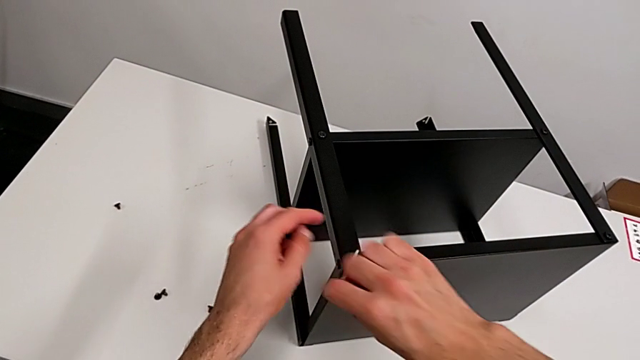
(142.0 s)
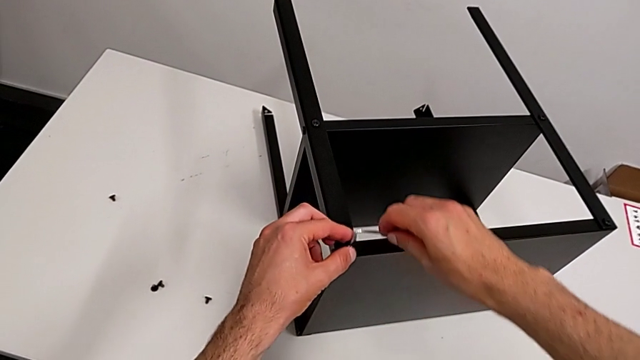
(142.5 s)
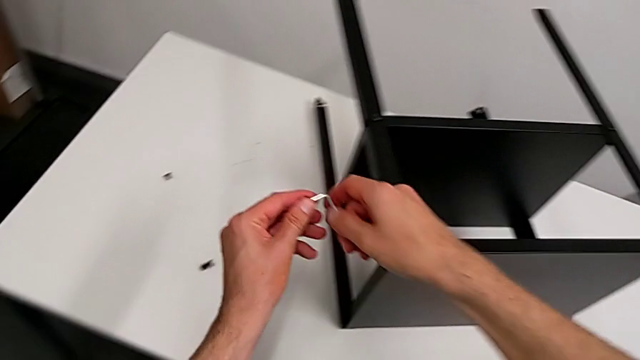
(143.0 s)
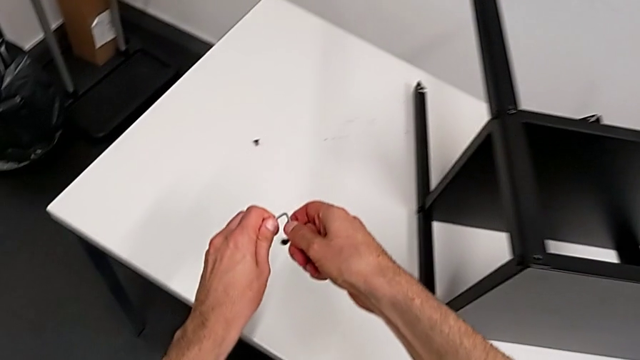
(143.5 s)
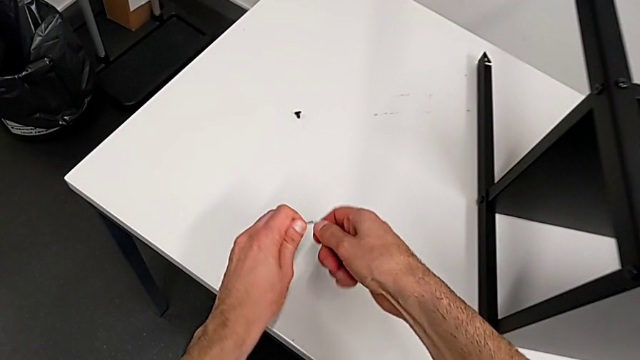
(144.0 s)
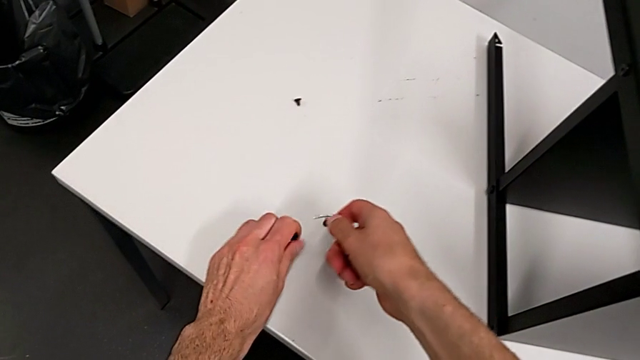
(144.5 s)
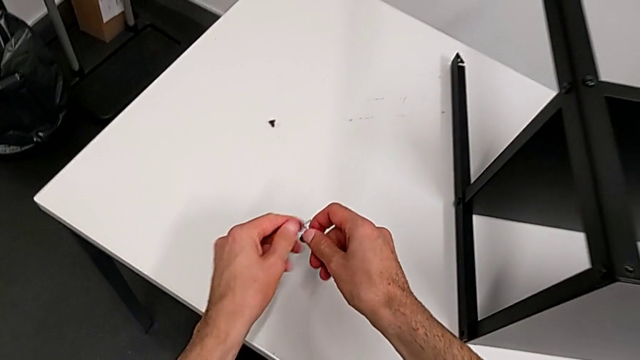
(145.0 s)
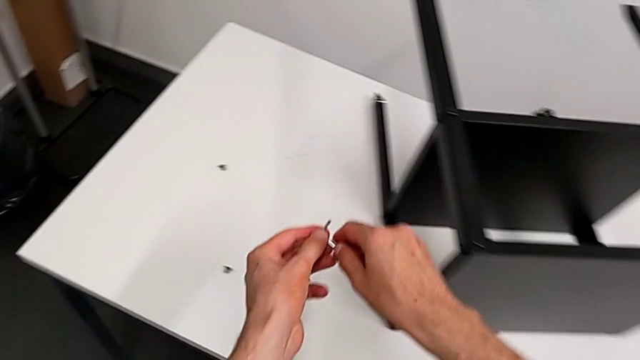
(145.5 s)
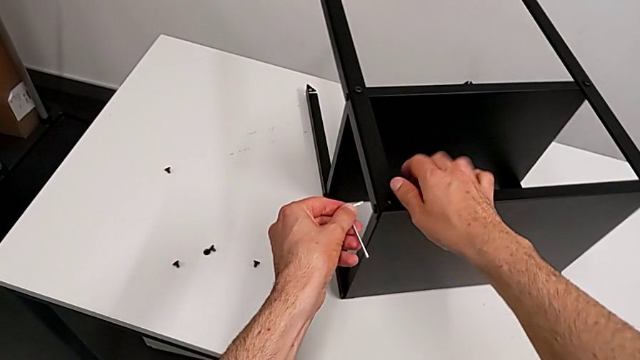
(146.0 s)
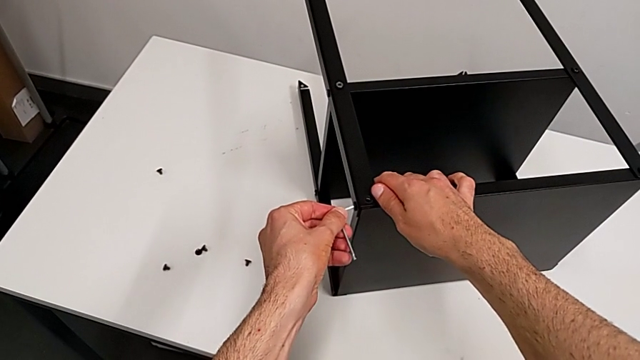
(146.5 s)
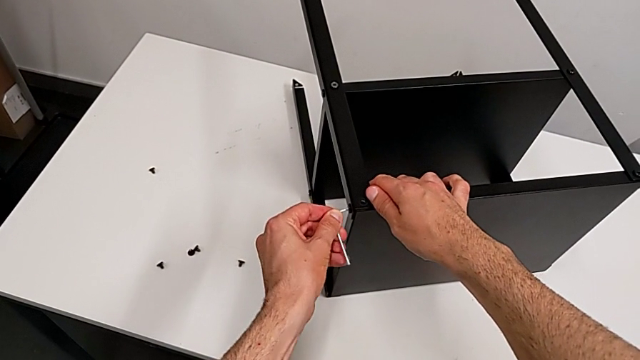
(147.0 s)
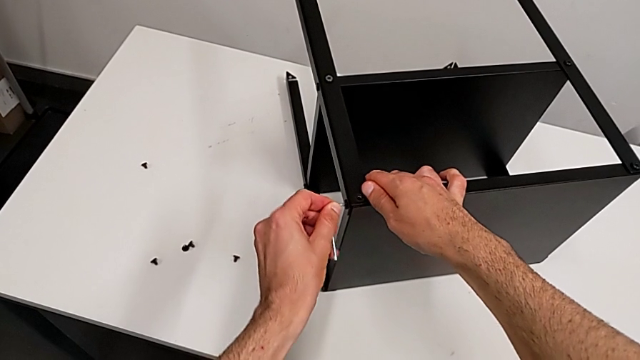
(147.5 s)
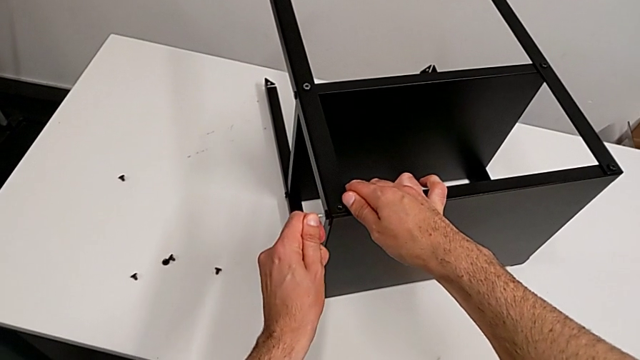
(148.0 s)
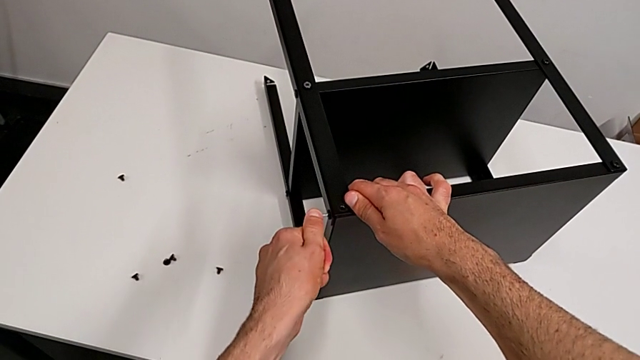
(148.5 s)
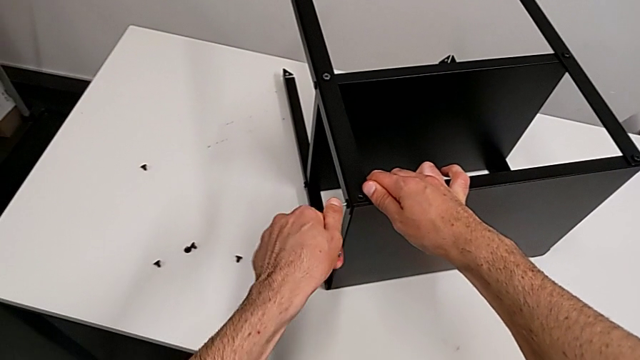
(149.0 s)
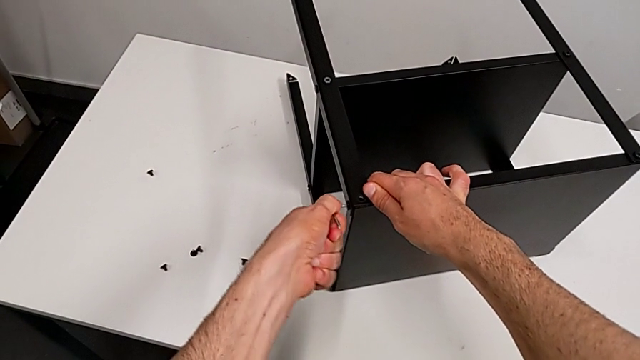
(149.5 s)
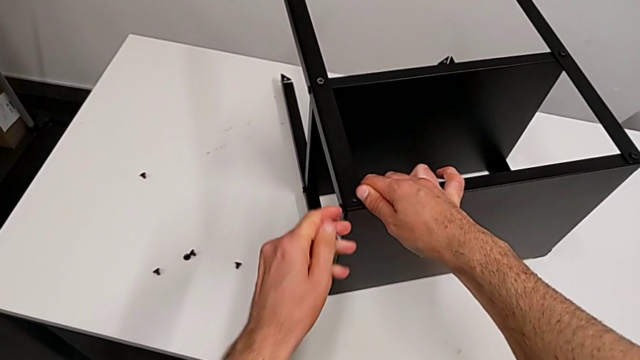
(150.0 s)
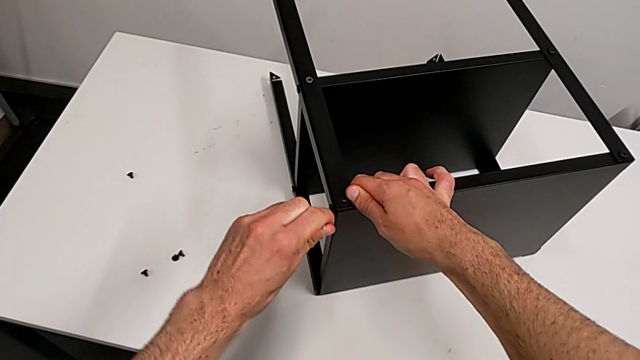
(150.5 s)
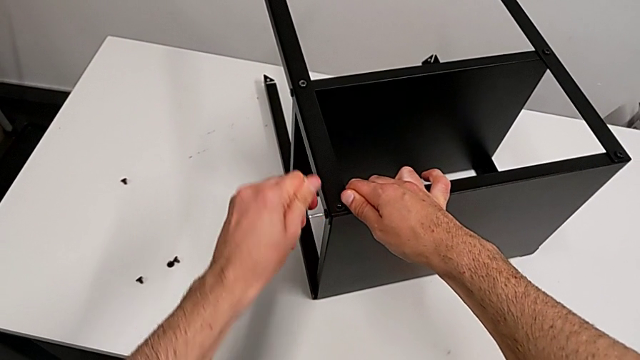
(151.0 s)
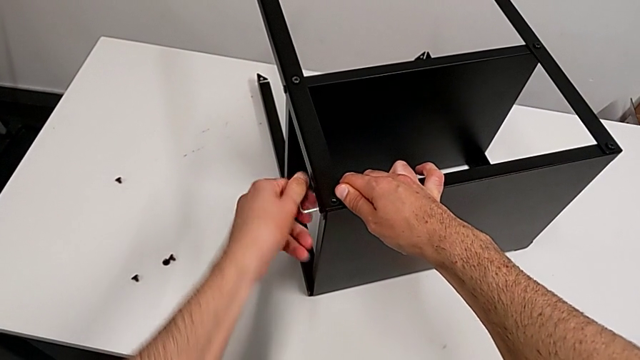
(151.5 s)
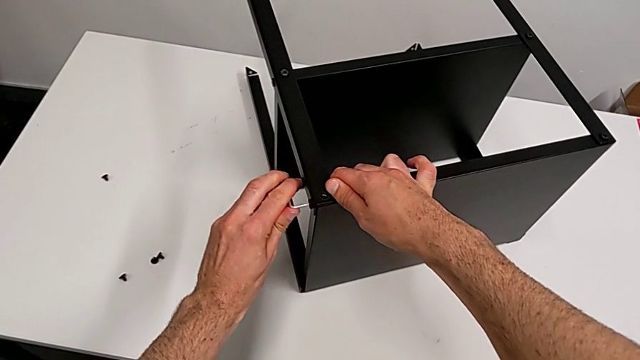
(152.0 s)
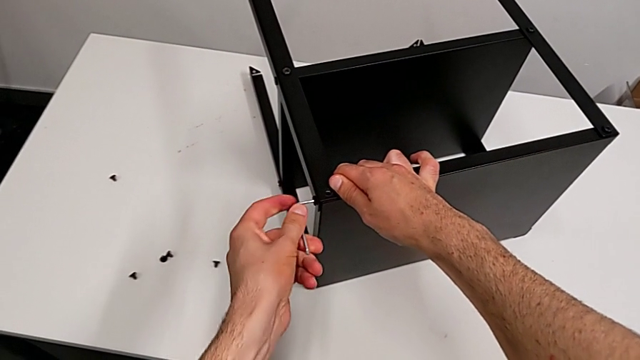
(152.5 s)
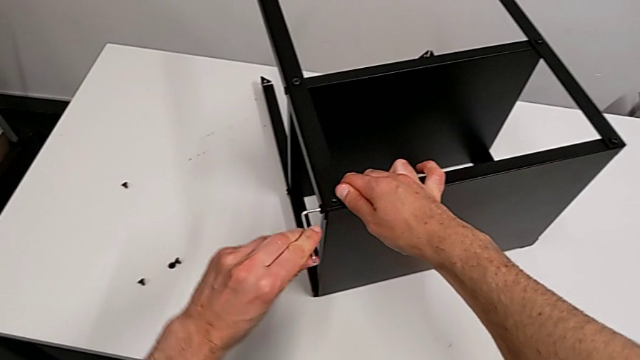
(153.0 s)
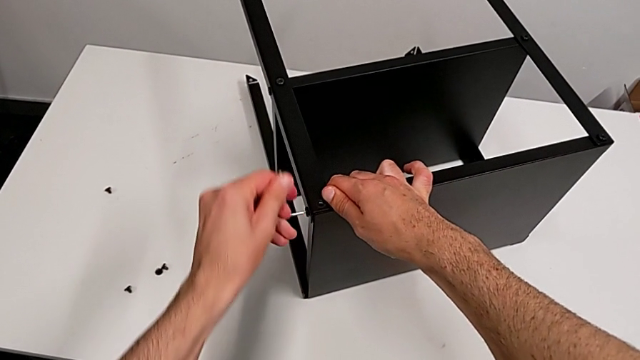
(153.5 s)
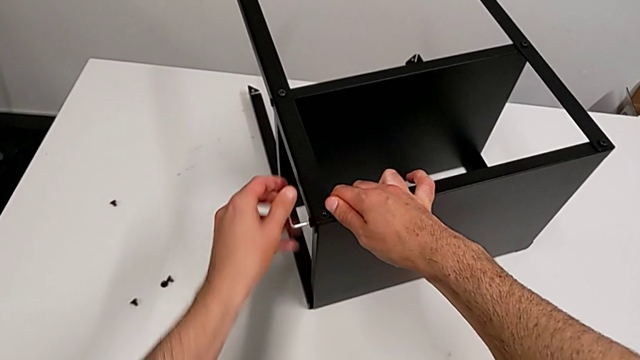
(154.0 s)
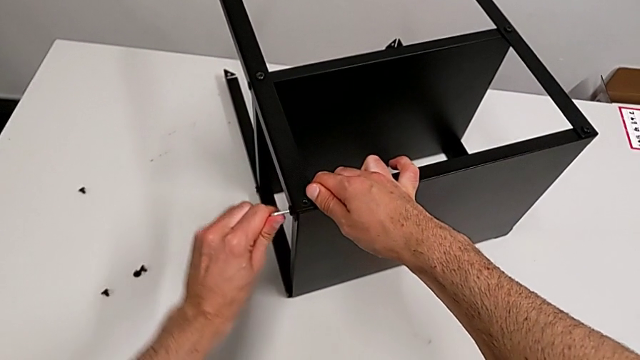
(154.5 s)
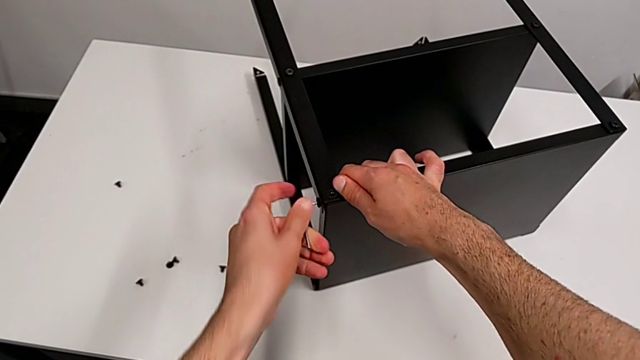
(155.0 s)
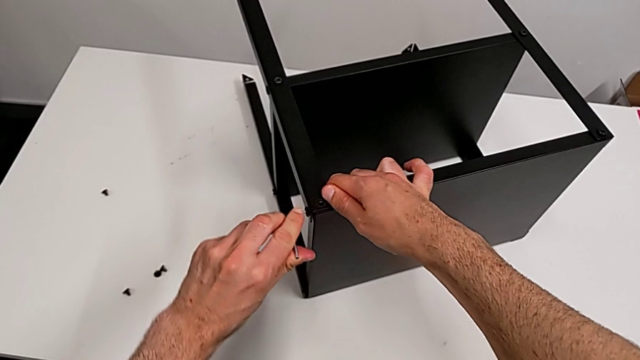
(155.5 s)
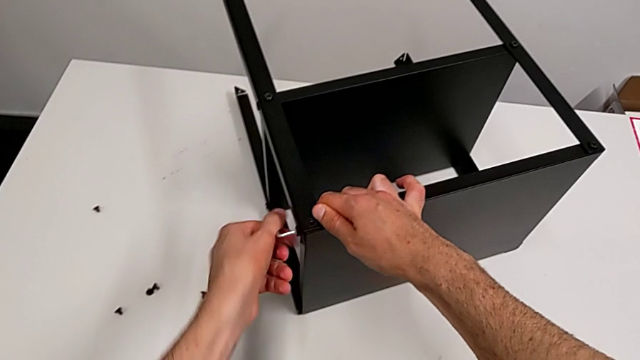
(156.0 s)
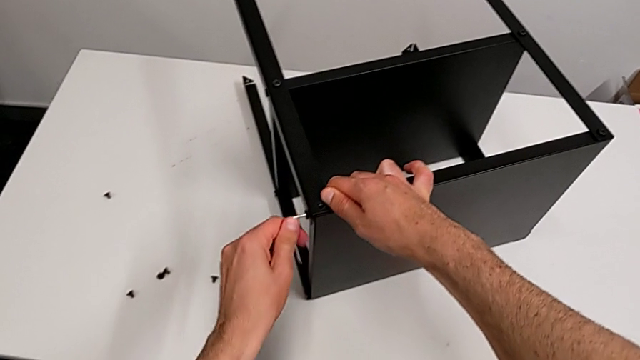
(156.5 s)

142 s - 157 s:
The camera wearer is disassembling the top tray. They disassemble the hex socket head, withdraw the Allen wrench, place the hex socket head, grab the Allen wrench, insert the hex socket head and begin to unscrew it.

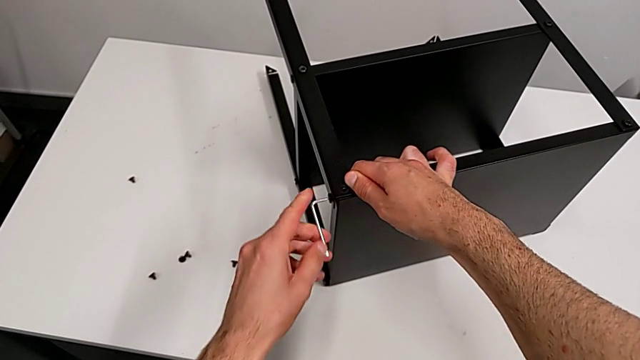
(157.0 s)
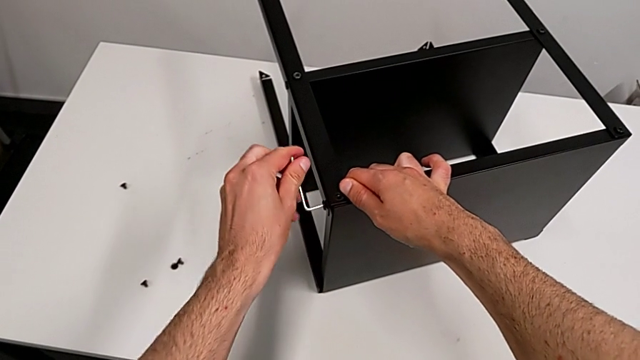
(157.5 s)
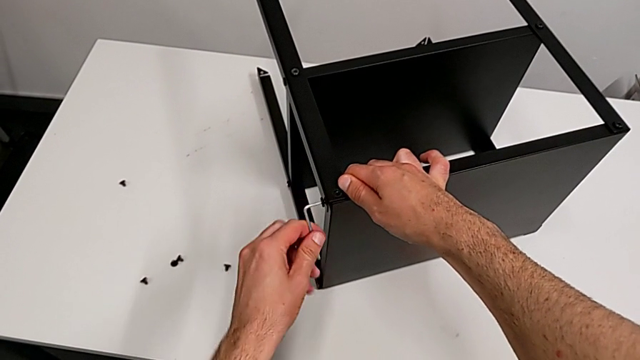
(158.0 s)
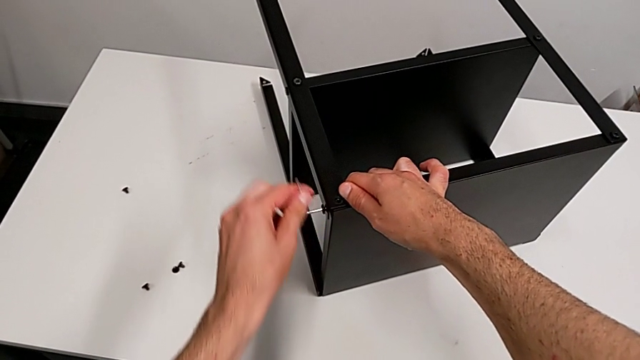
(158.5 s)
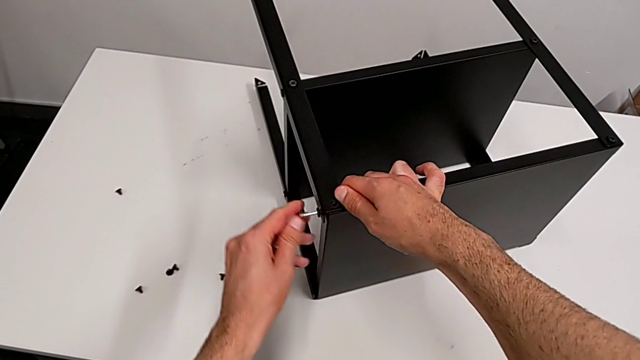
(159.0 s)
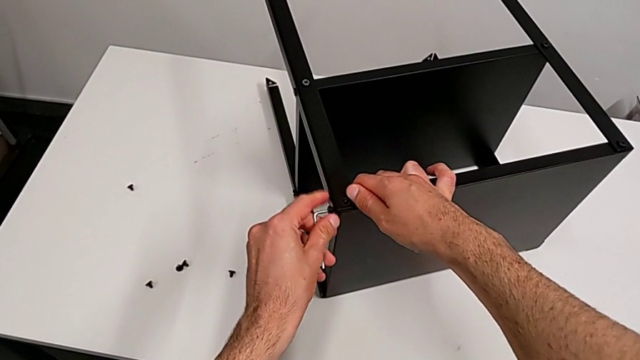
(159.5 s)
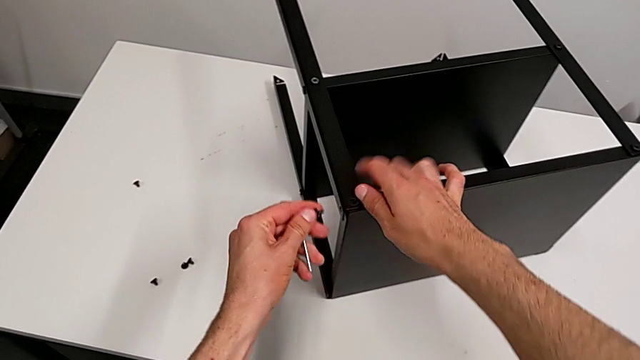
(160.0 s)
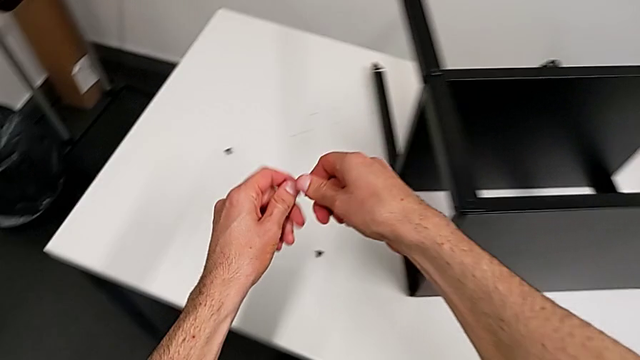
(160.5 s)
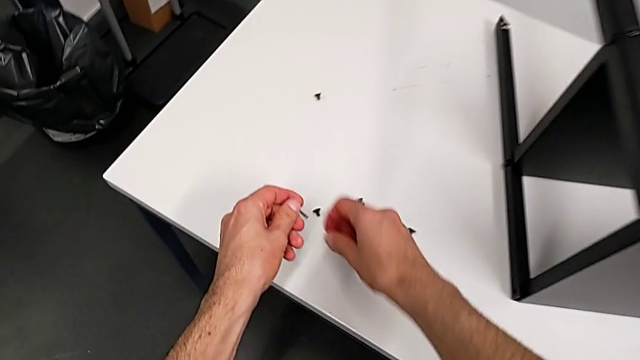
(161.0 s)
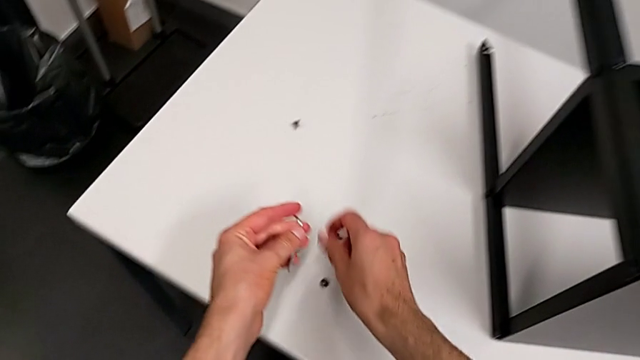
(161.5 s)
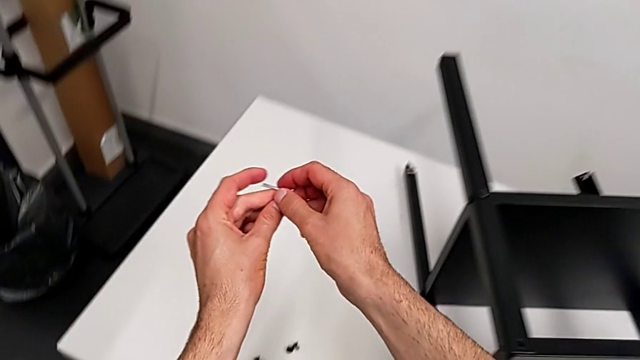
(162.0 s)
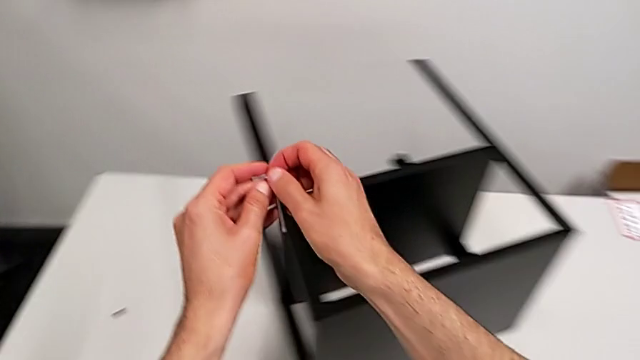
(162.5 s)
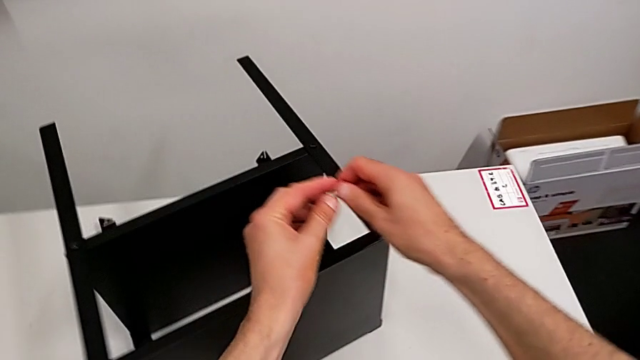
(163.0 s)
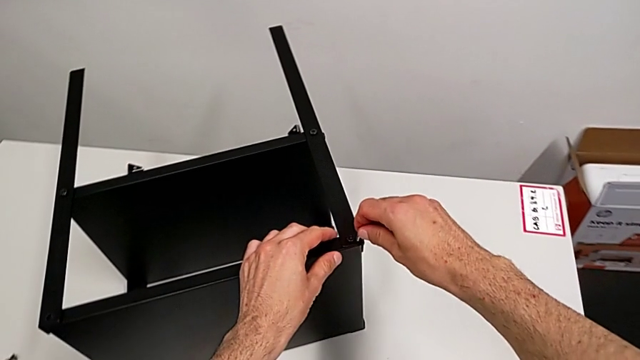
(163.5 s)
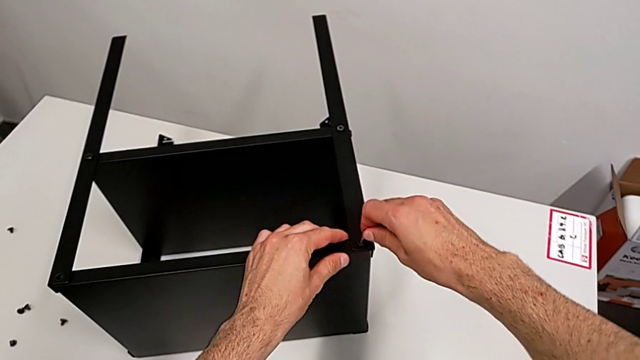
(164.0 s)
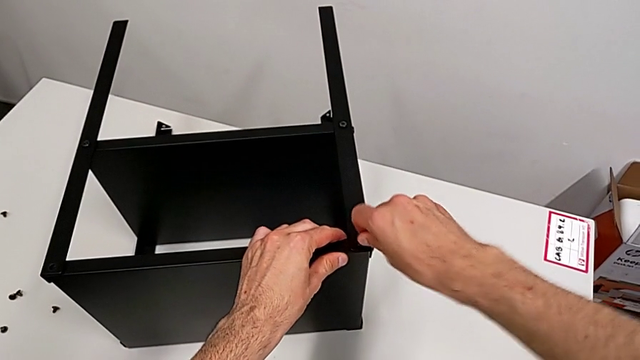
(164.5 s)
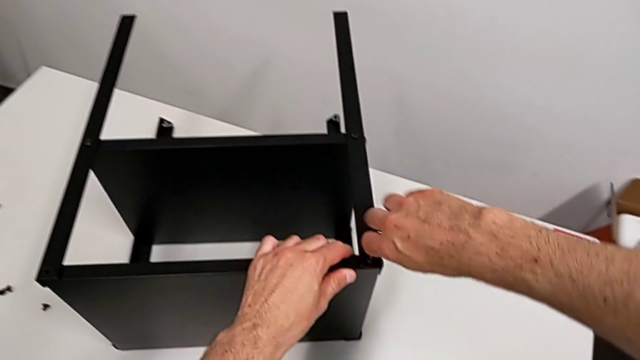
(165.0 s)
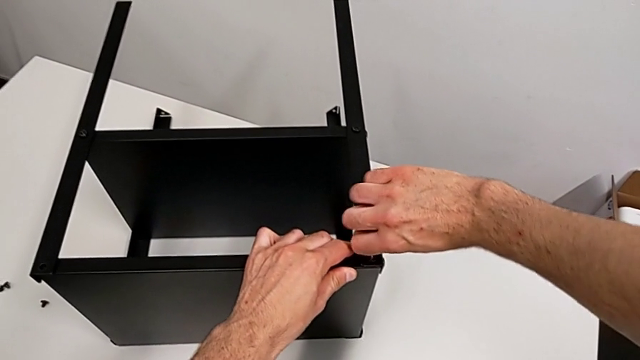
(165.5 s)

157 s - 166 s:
The camera wearer is disassembling the top tray. They unscrew the hex socket head, disassemble it, withdraw the Allen wrench, place the hex socket head, grab the Allen wrench and insert it.
